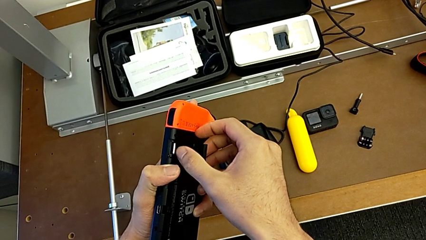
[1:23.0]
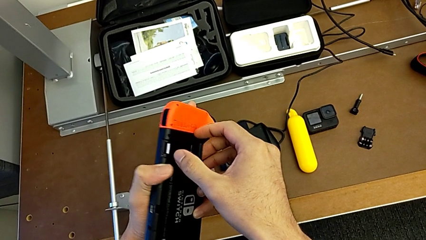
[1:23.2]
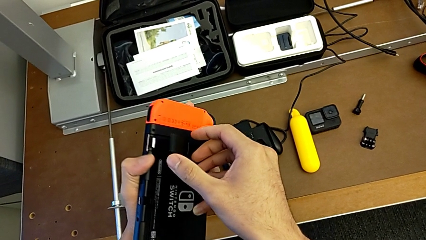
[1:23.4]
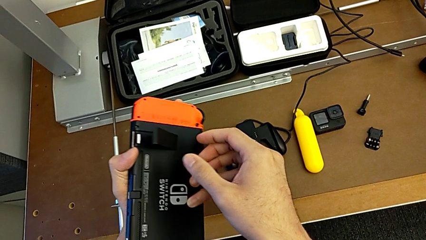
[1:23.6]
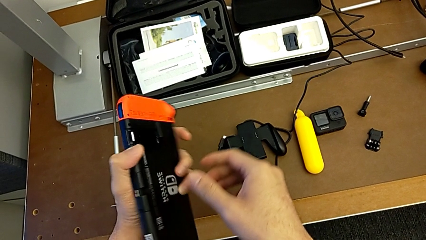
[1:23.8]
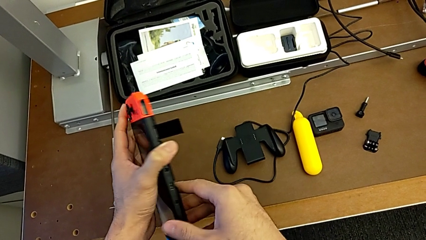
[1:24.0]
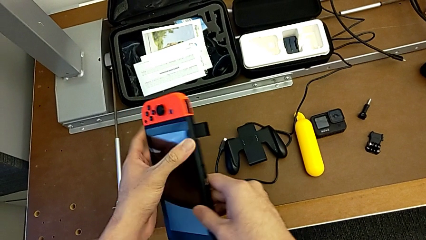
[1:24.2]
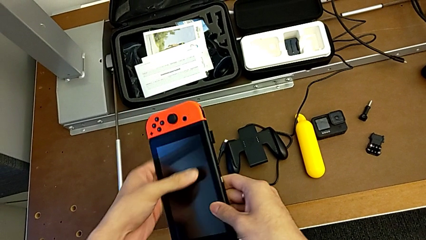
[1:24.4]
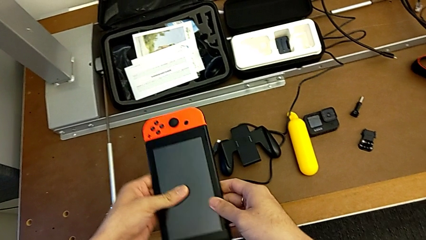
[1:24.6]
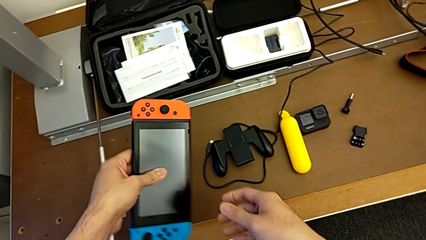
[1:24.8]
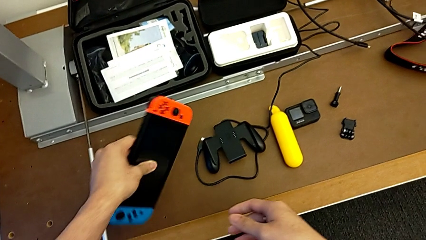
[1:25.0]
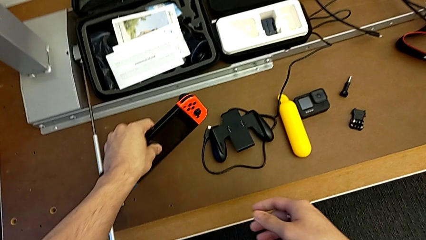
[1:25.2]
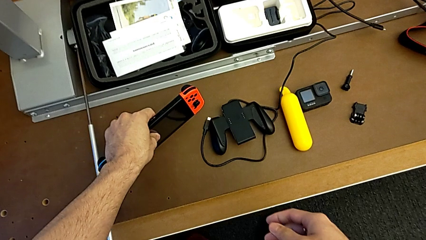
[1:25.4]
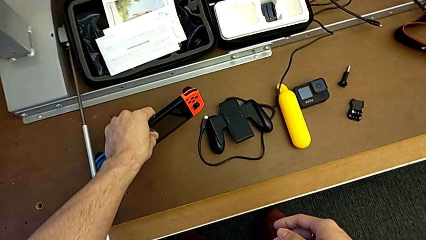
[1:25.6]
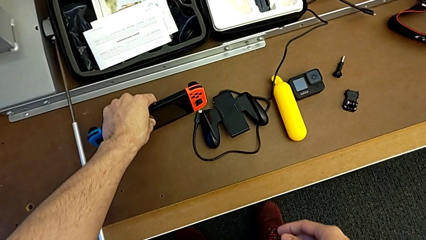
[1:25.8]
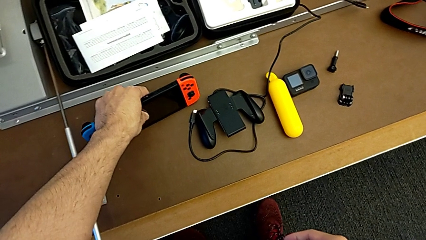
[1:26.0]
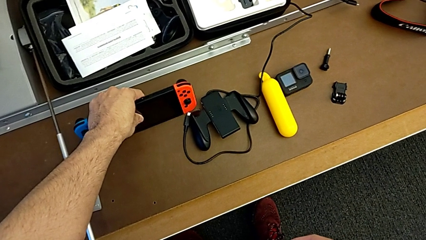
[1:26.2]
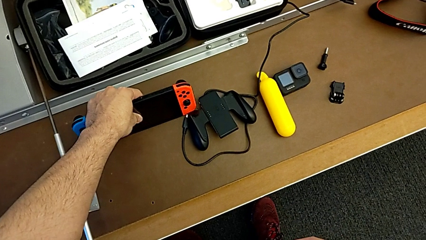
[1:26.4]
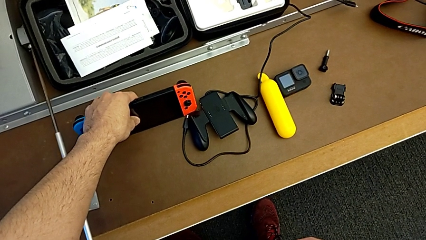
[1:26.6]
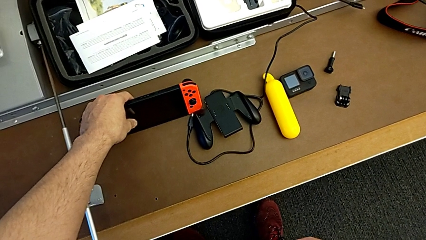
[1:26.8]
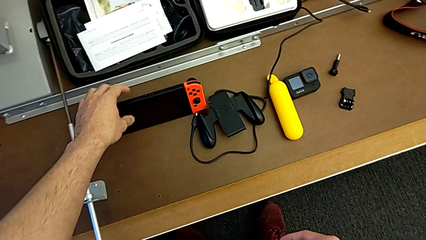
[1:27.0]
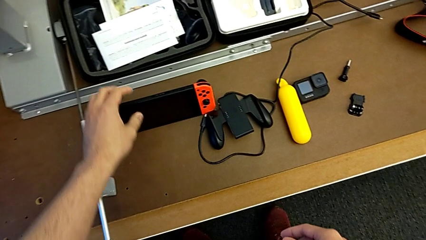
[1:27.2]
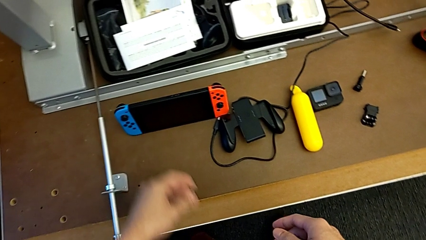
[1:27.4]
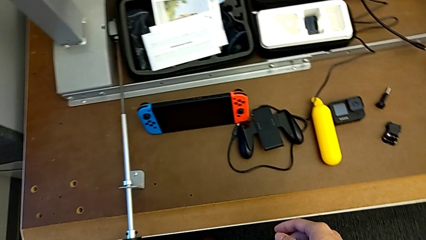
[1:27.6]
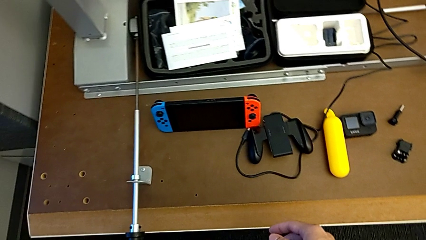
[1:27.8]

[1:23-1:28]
The camera wearer is standing with the Nintendo Switch. They begin to place the Nintendo Switch.

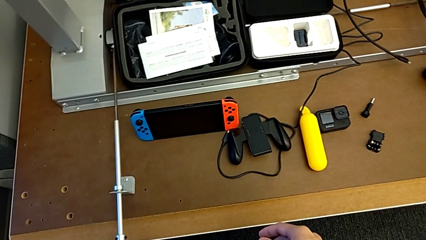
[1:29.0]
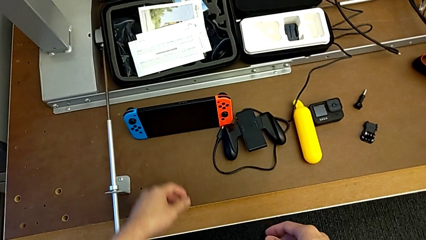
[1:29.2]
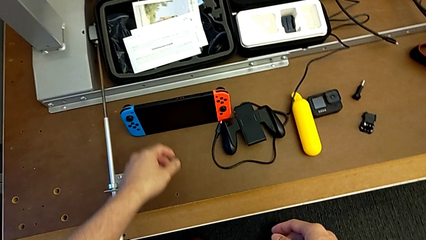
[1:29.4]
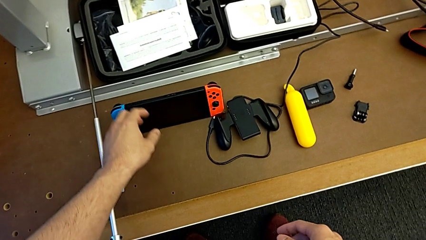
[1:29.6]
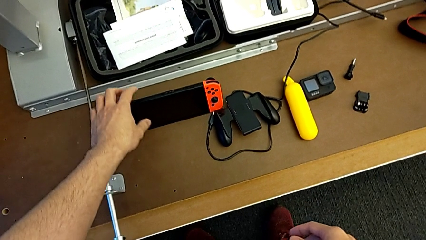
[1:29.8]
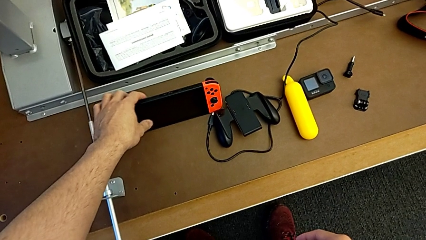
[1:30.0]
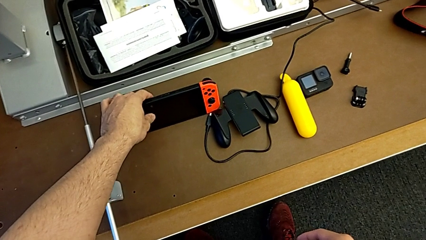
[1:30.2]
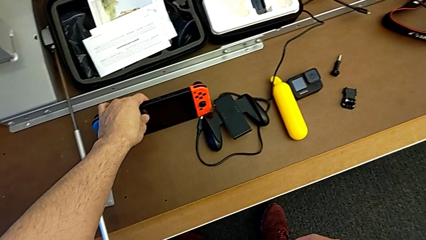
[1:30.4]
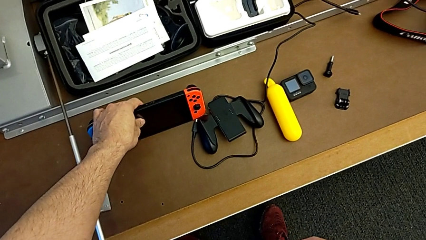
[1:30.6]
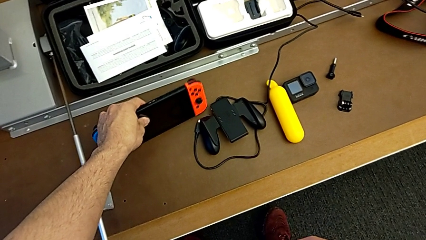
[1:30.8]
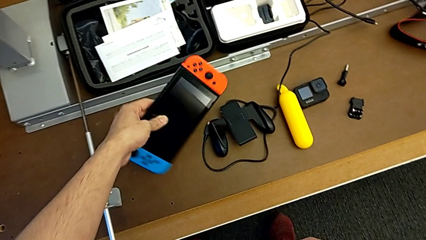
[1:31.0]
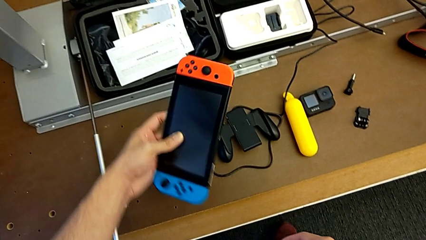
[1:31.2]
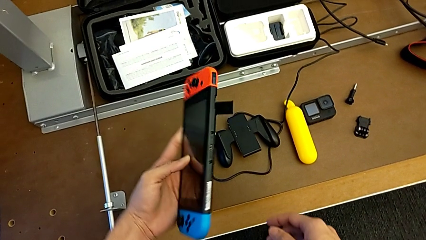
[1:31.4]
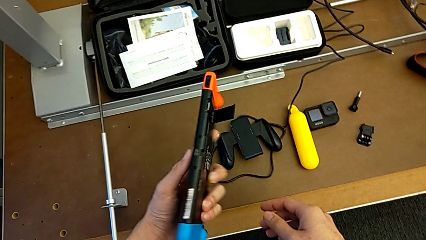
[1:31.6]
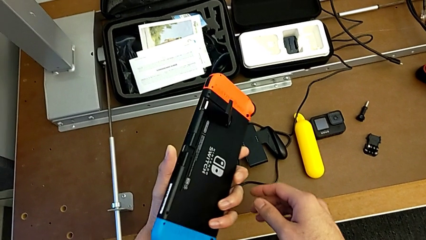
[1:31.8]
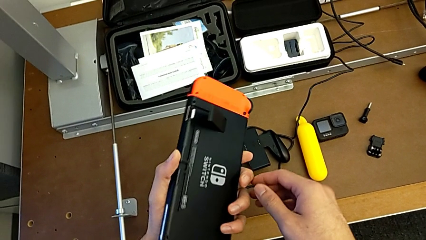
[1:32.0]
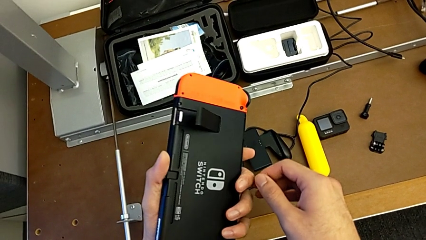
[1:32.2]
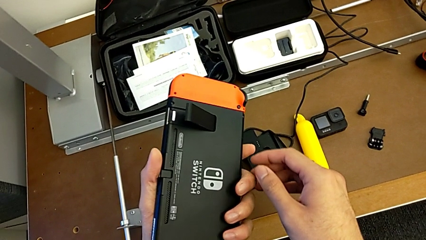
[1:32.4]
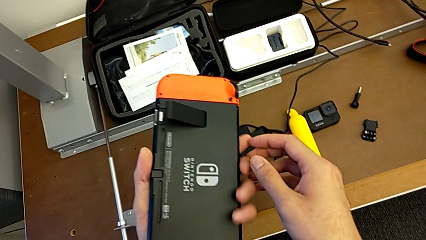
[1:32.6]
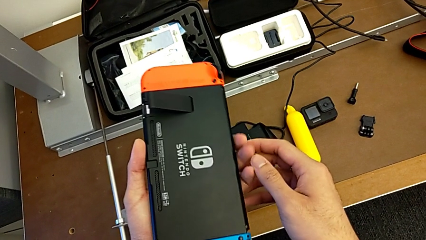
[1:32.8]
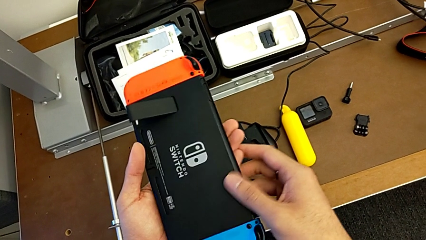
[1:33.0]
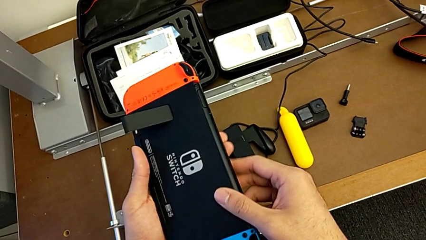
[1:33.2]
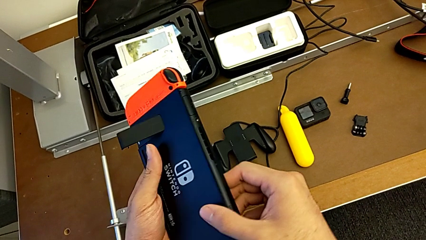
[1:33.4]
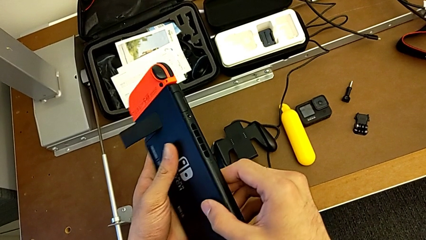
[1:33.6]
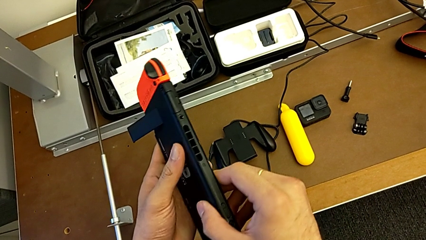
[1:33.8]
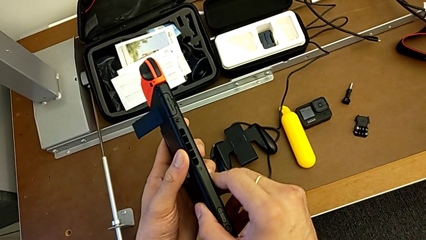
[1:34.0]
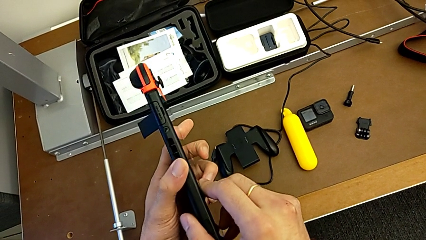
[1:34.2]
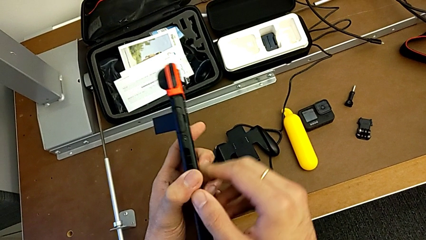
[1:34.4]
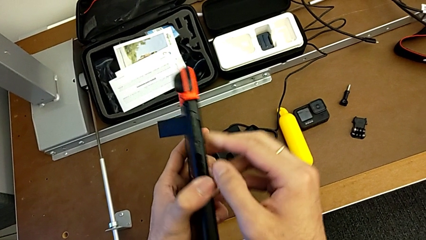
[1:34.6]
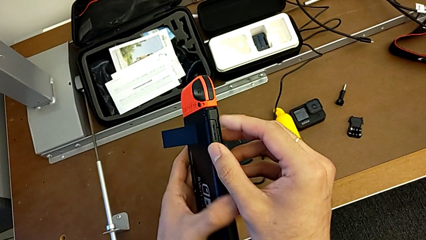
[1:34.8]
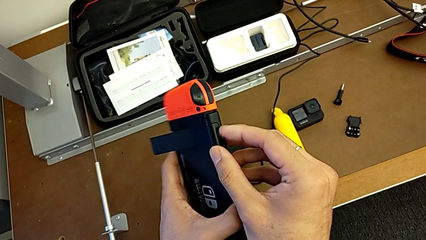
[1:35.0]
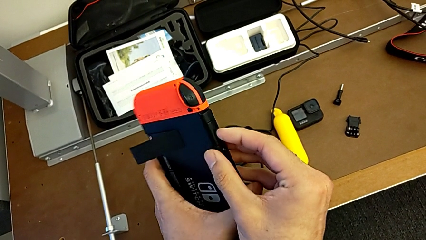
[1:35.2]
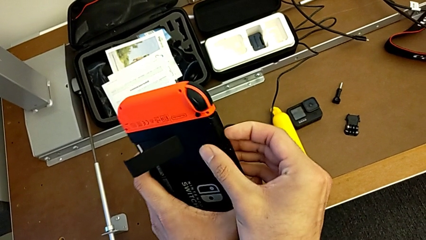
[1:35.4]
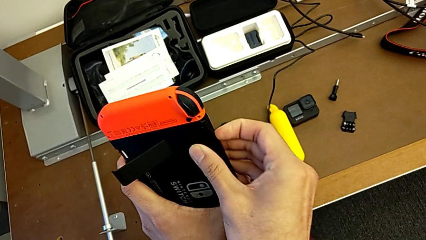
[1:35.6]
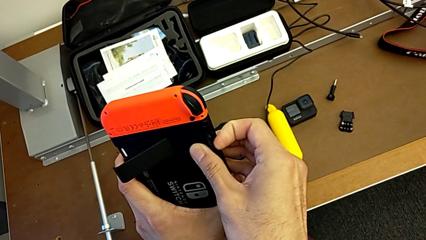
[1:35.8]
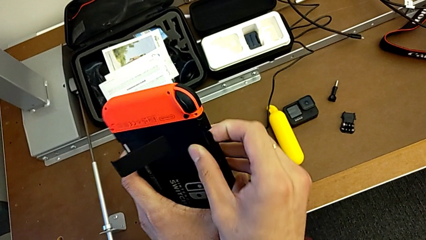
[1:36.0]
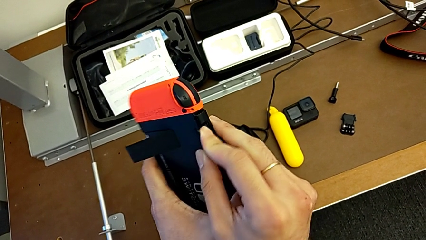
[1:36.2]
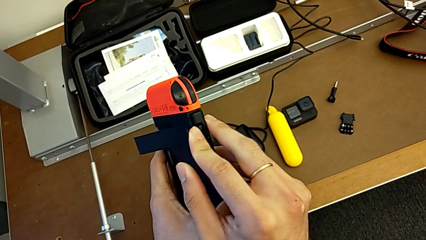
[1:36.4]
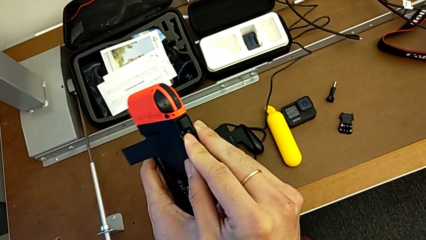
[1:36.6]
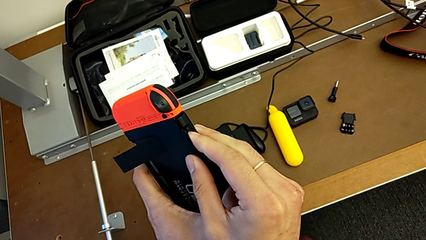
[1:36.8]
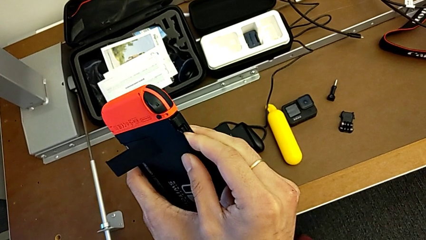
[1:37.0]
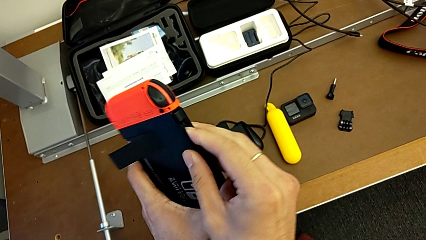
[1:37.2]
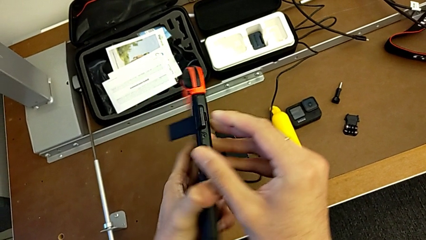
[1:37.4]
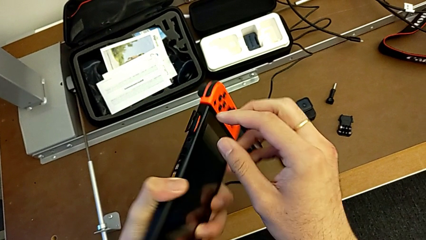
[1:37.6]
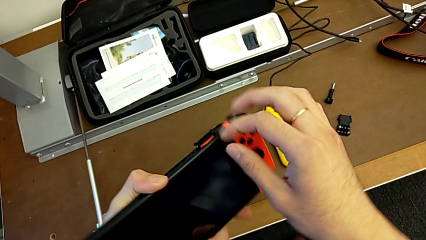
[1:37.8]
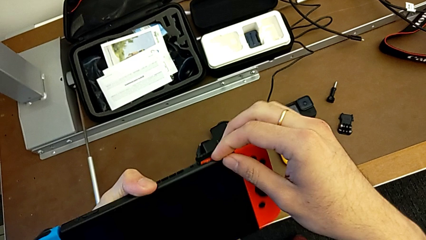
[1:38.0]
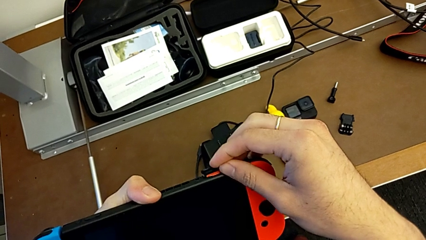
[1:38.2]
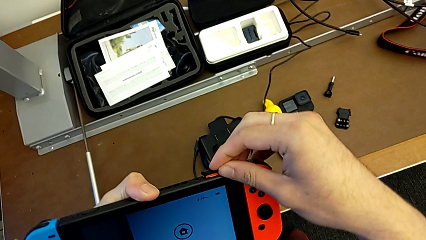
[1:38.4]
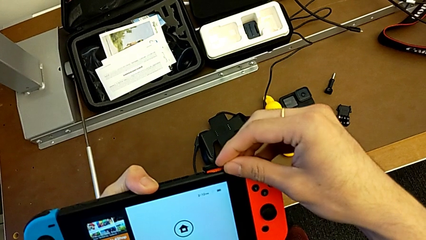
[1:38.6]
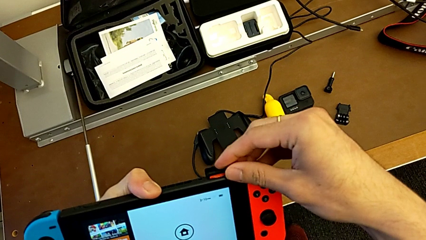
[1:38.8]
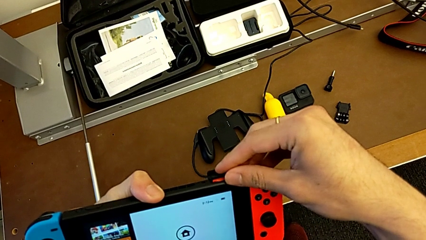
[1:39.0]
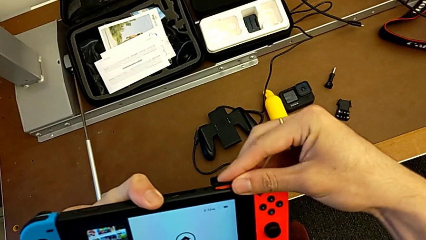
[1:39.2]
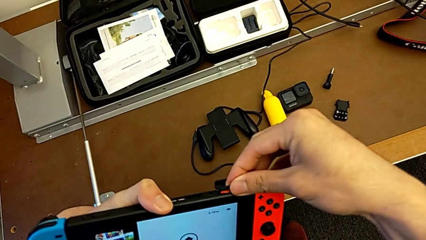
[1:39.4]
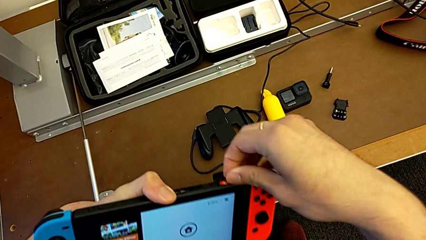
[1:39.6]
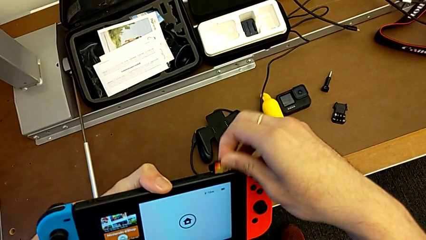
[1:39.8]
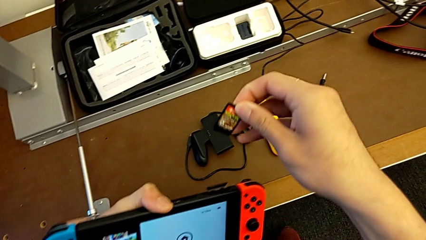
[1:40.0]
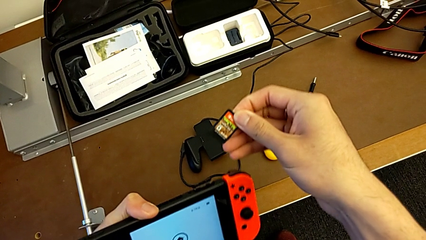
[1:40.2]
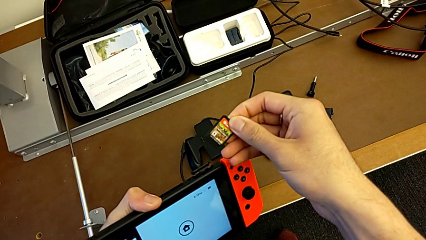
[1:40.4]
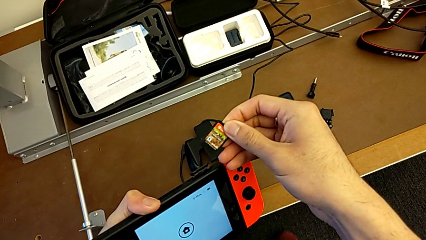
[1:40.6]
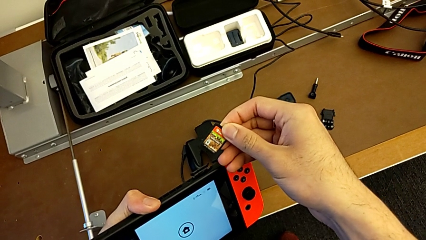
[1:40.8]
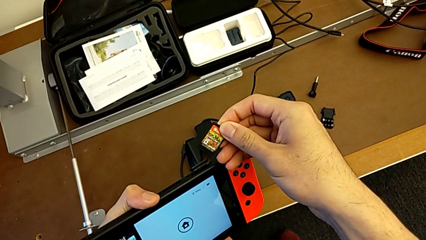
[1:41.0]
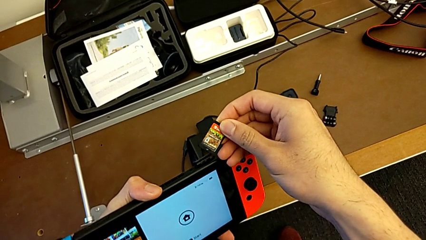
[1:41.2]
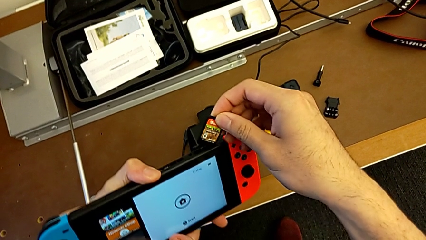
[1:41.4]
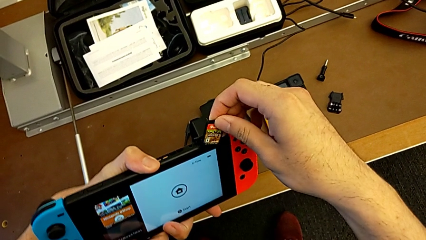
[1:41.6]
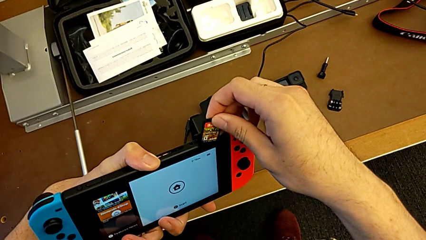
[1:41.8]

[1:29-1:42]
The camera wearer is changing a game card for the Nintendo Switch. They grab the Nintendo Switch, open the game card, press the game card and withdraw the game card.
